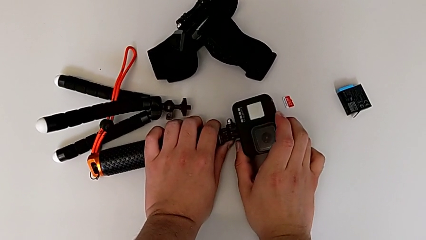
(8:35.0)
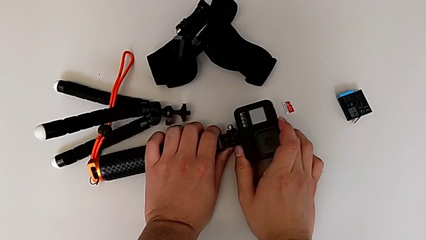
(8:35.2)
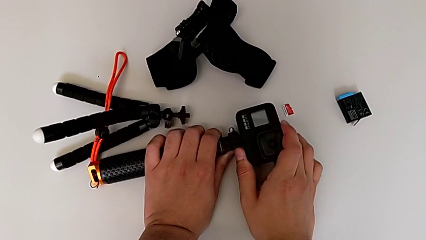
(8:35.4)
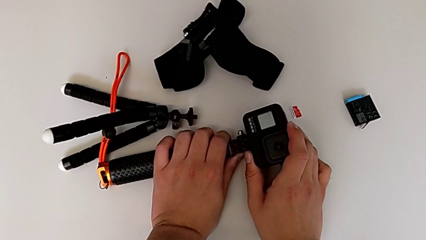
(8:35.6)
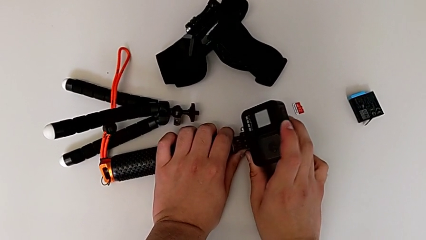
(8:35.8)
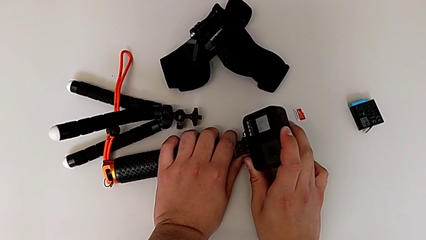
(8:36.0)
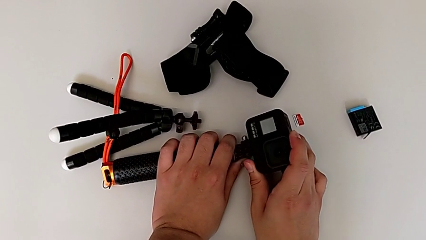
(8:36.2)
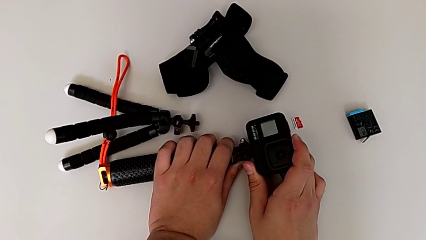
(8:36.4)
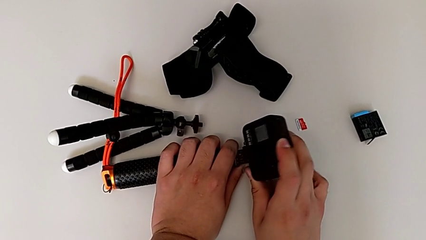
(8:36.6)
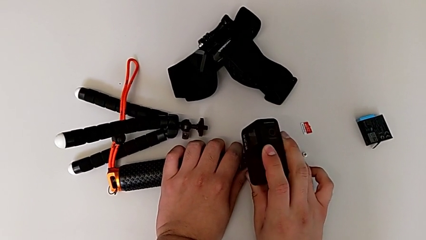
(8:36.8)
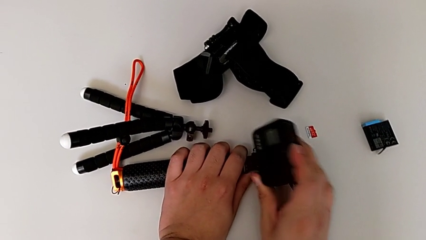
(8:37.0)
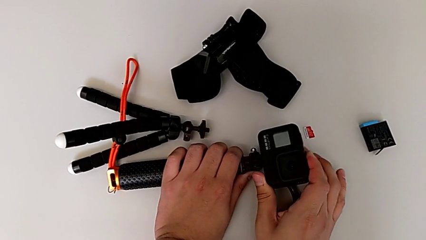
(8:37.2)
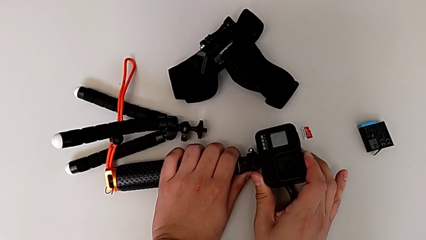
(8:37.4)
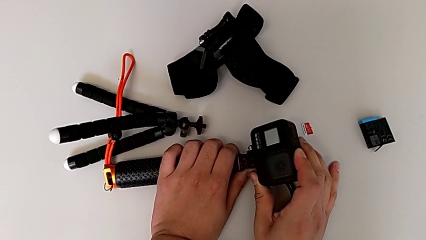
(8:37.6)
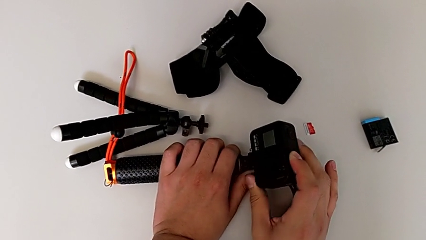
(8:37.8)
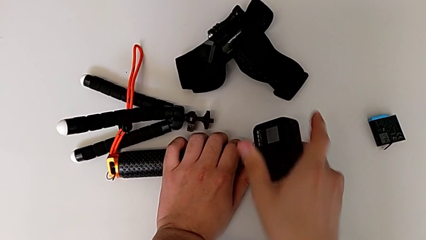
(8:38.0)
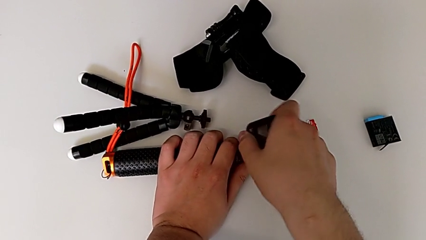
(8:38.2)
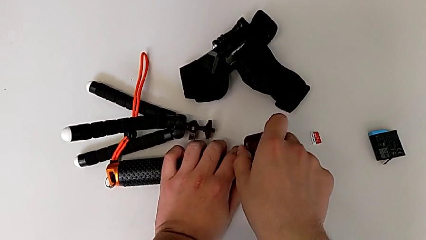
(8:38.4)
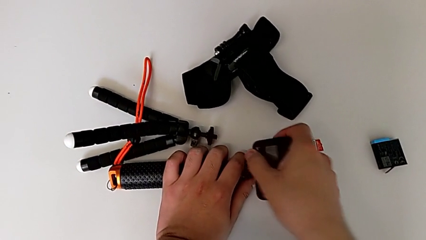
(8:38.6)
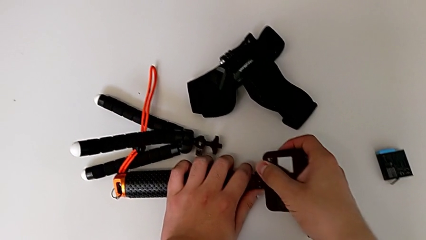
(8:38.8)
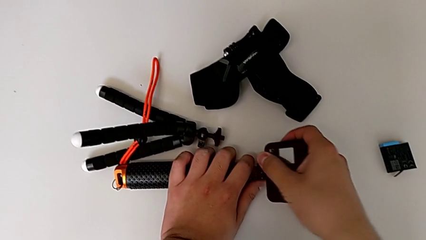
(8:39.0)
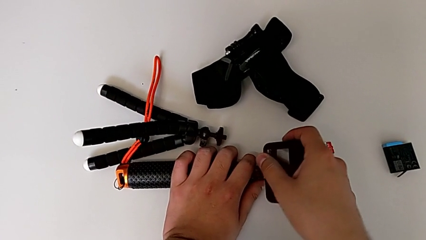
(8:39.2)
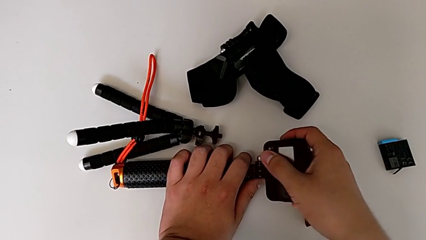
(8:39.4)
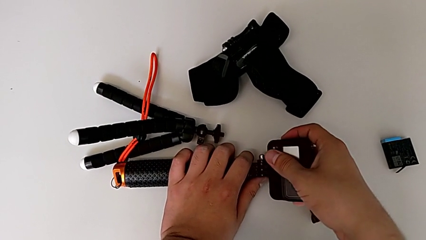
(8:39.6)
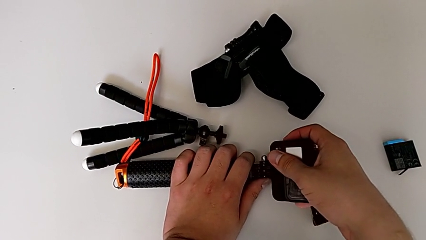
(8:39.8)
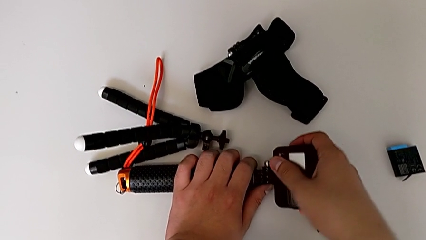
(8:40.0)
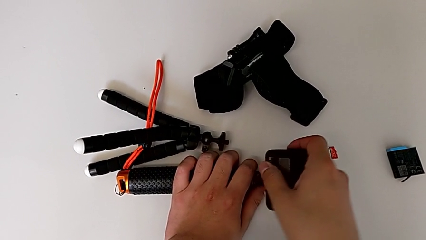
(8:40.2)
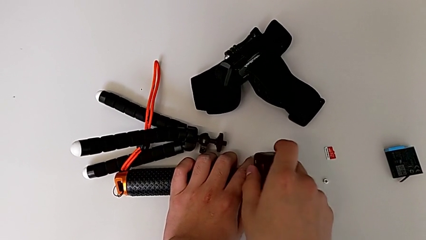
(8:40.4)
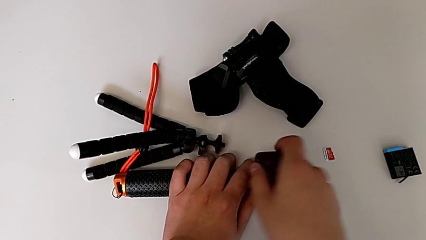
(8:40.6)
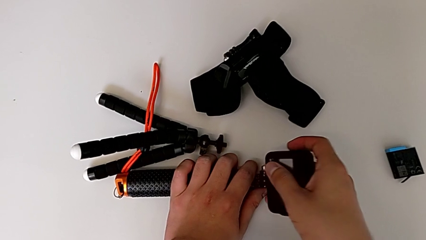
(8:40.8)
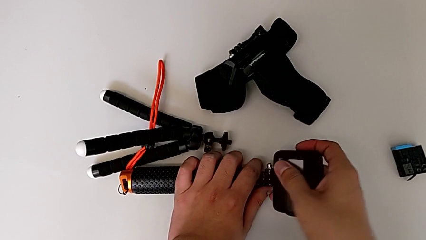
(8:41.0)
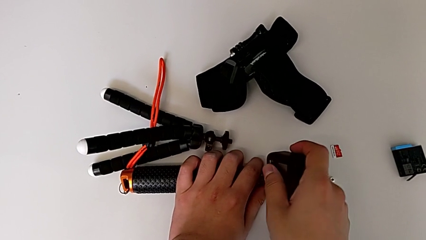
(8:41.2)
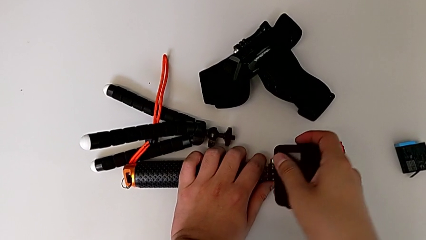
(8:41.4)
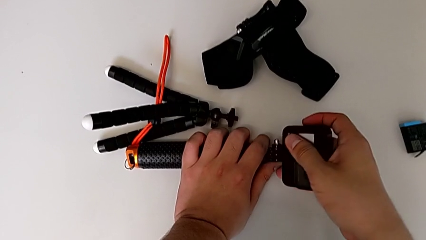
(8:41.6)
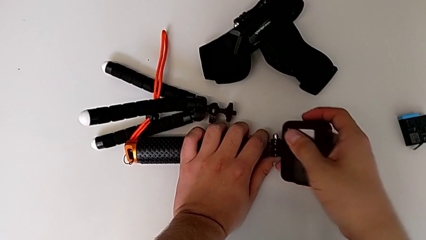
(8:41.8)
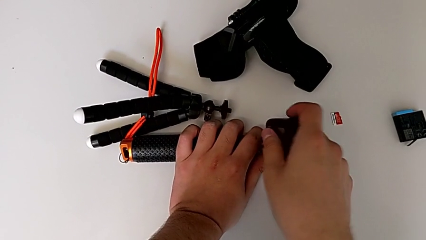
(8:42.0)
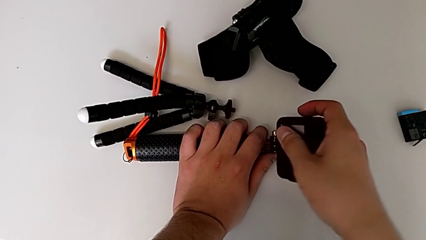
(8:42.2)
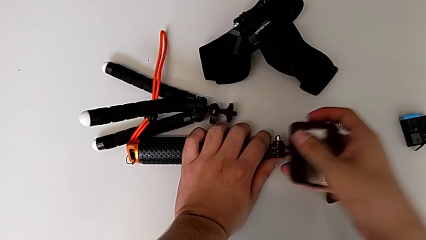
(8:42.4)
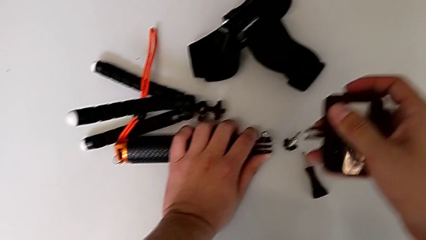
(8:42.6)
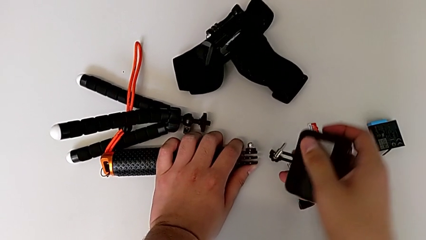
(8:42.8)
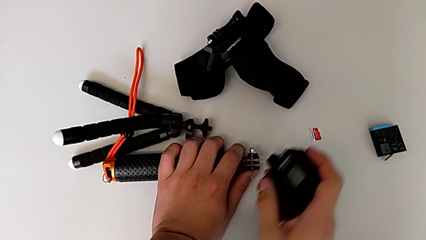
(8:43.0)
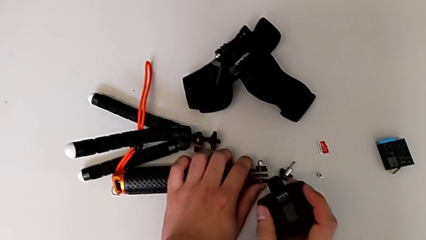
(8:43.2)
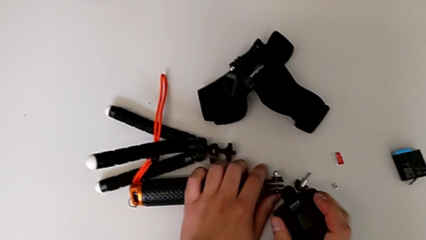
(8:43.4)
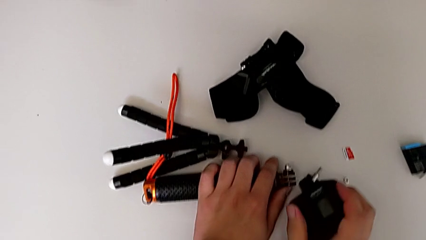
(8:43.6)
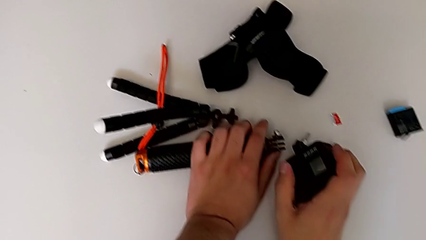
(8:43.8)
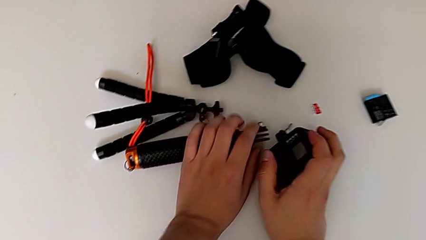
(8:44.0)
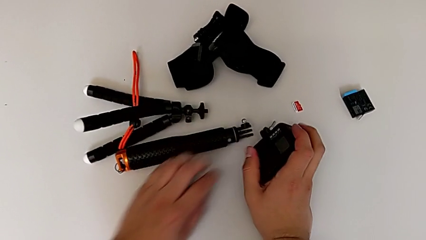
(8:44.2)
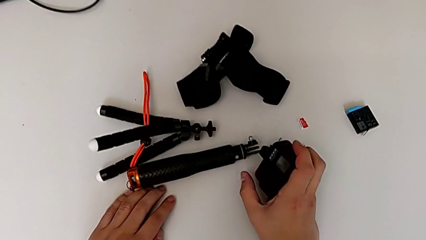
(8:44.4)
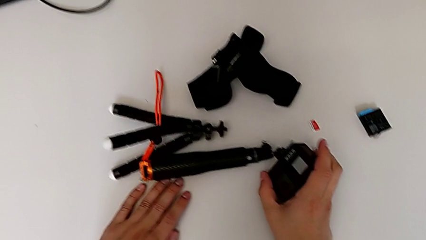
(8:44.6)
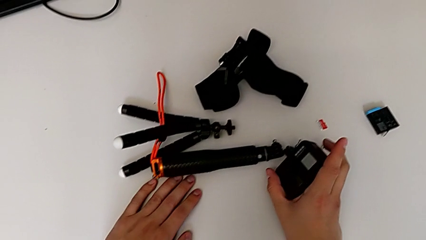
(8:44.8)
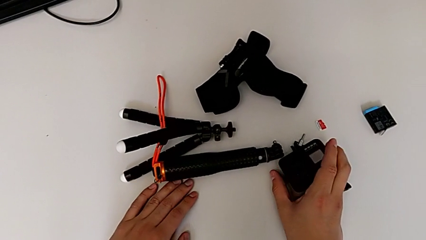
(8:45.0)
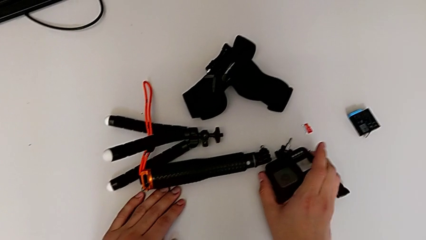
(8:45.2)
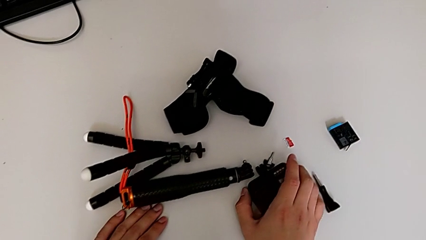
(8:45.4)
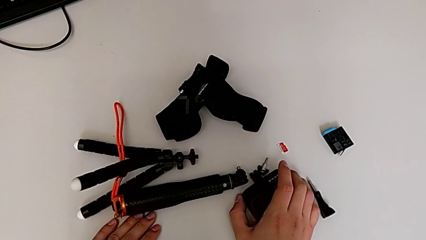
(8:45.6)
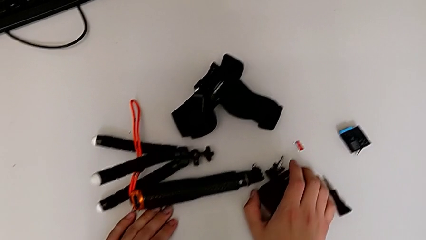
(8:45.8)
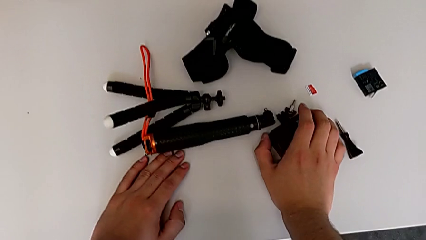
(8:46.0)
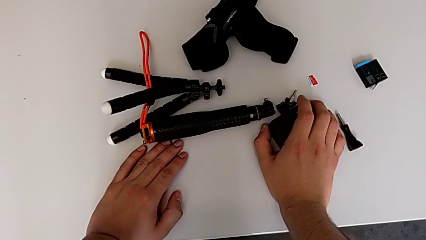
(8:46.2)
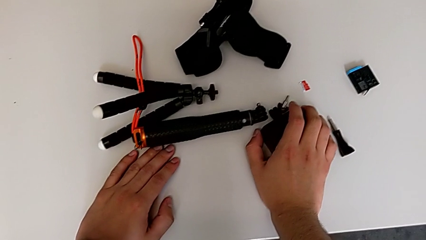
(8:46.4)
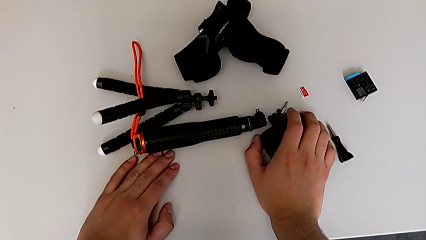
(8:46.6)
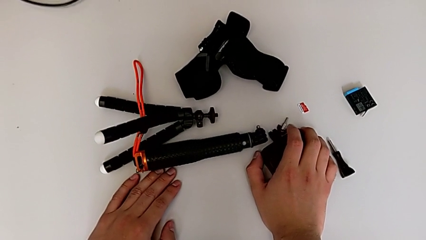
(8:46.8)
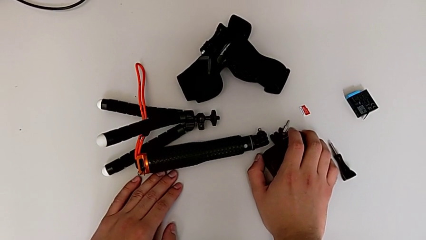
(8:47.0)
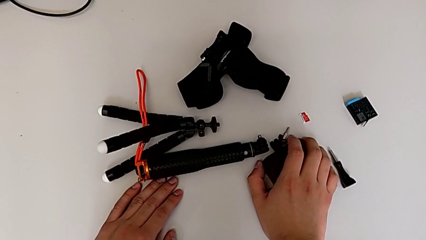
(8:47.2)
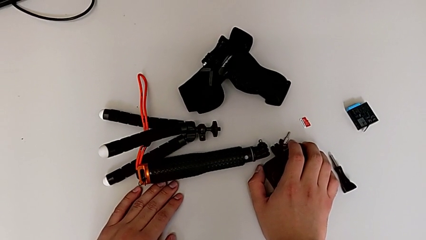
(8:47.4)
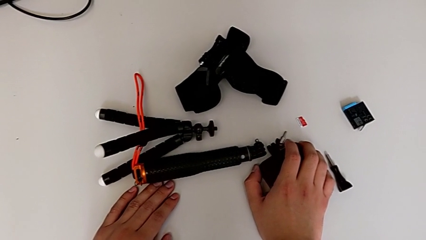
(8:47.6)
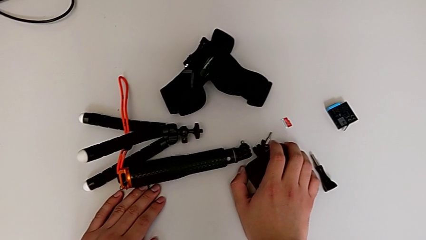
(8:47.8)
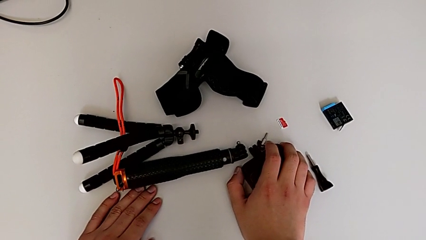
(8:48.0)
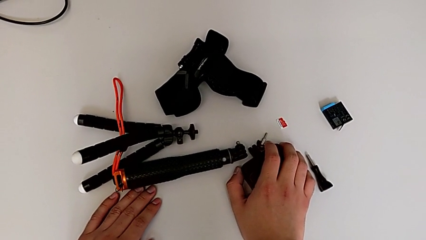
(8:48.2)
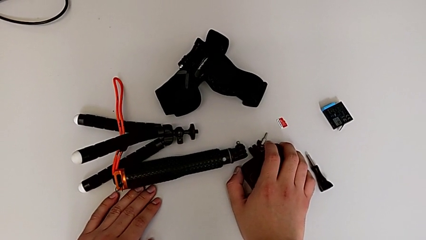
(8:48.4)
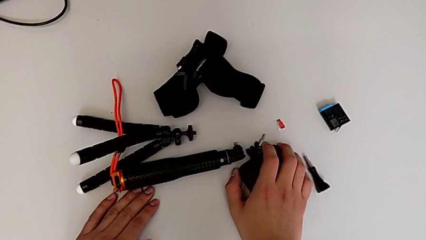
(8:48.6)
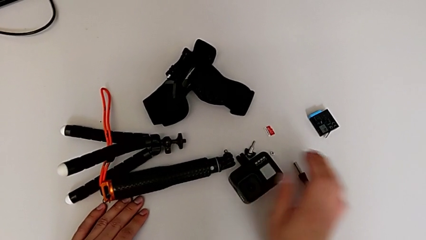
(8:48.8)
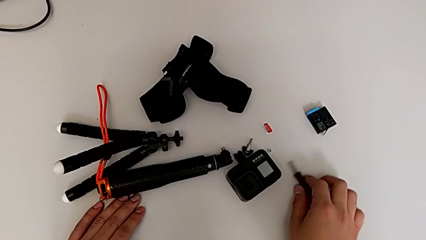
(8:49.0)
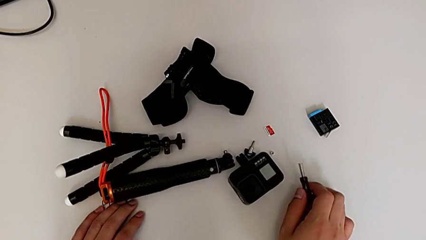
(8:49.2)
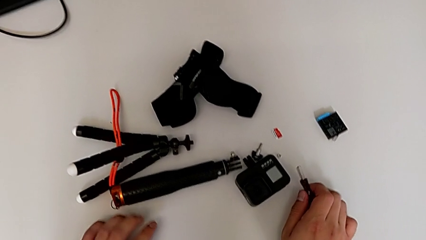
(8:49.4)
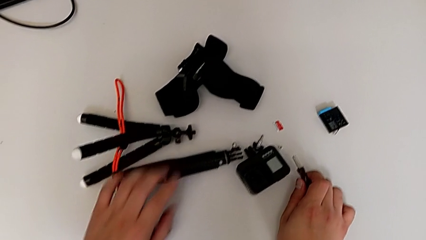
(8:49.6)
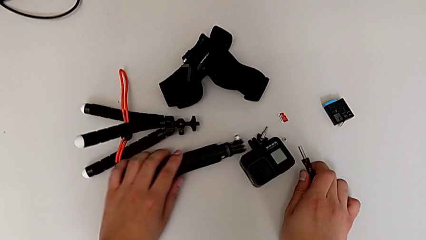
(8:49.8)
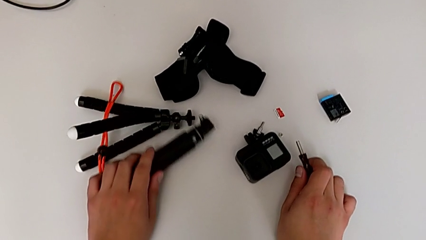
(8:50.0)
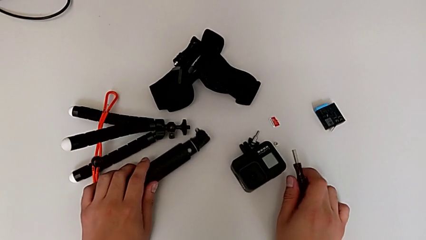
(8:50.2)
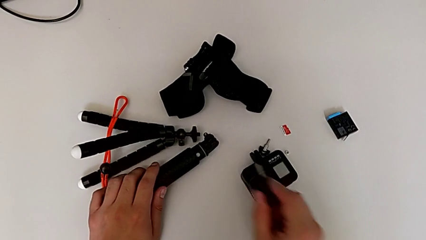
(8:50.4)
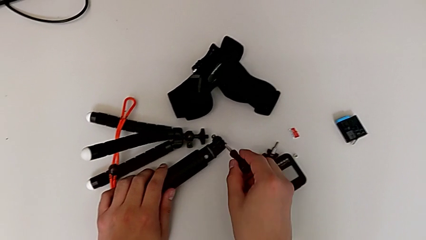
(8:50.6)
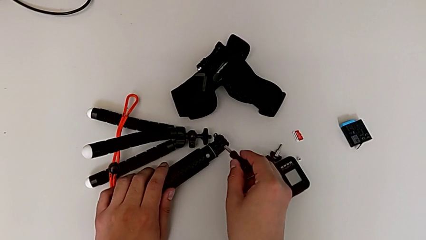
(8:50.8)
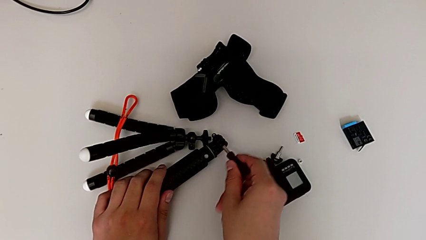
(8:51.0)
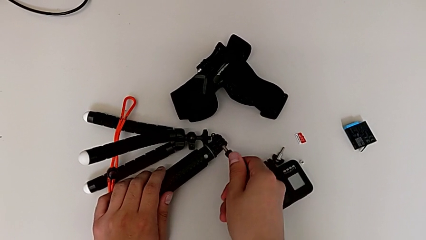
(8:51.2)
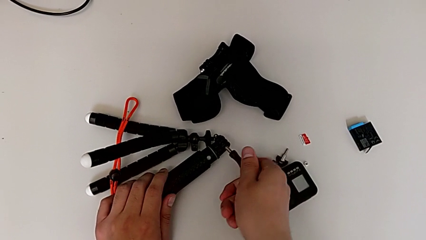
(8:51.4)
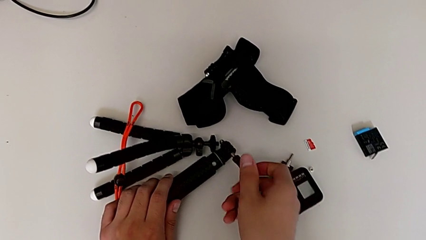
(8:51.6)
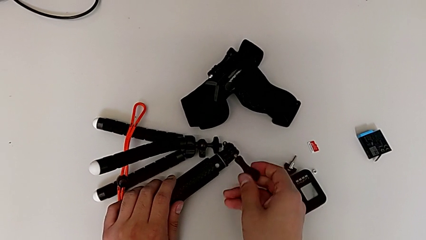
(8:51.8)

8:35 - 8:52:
The camera wearer is detaching the handheld grip from the GoPro. They withdraw the handheld grip, place the GoPro twice, grab the handheld grip, grab the screw and insert it.
